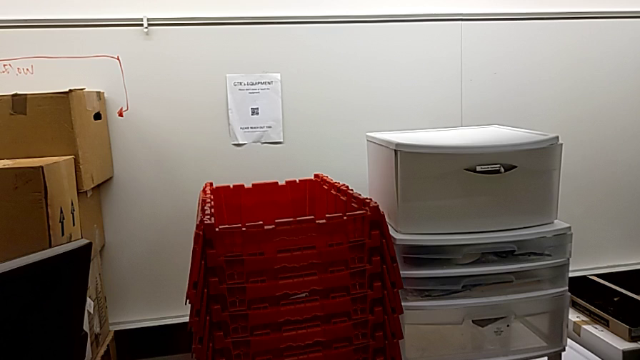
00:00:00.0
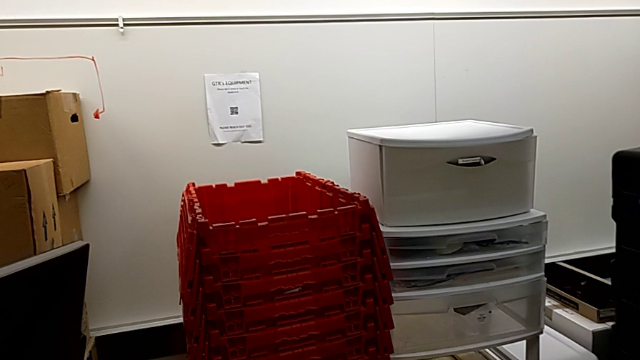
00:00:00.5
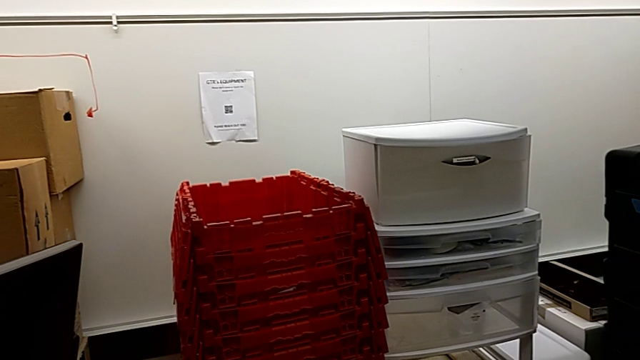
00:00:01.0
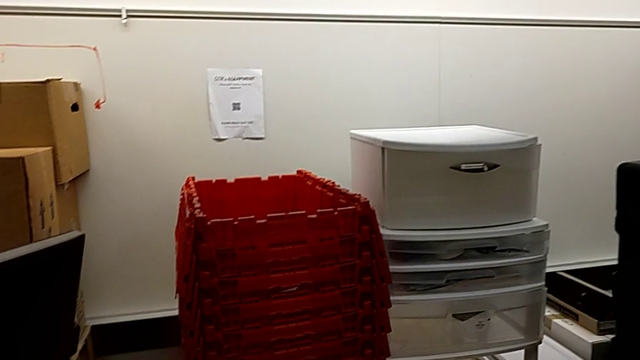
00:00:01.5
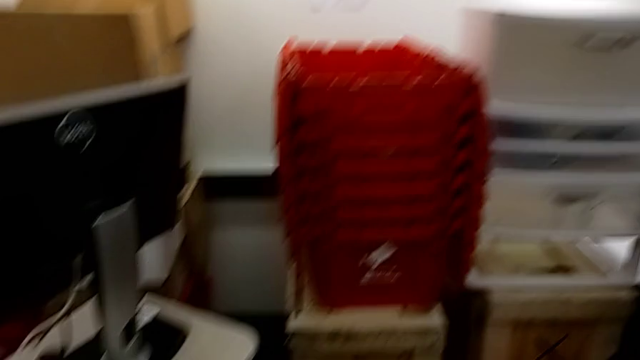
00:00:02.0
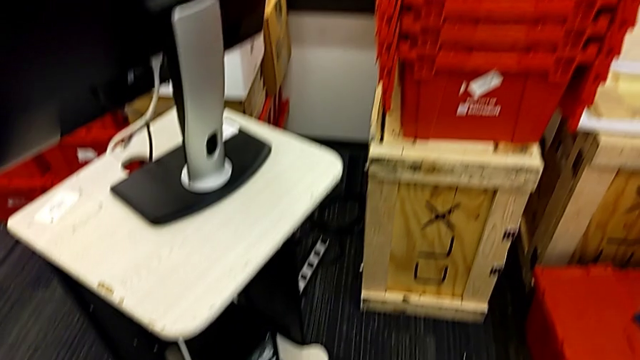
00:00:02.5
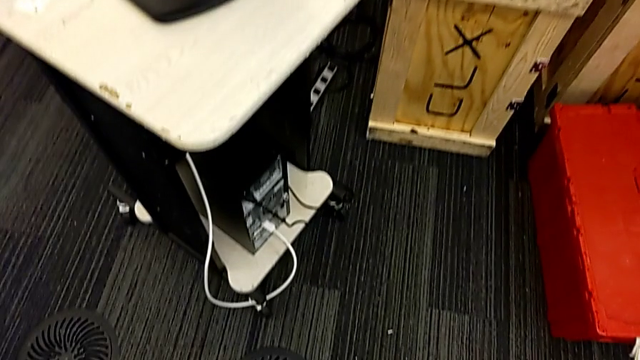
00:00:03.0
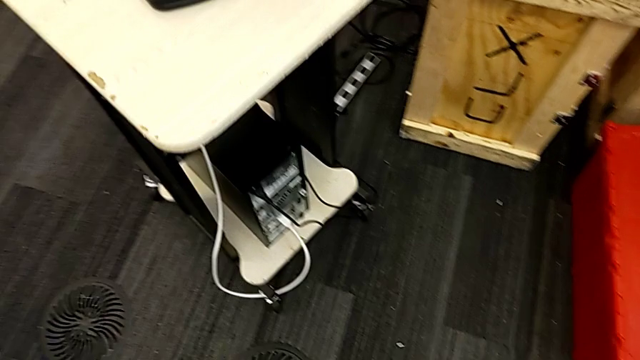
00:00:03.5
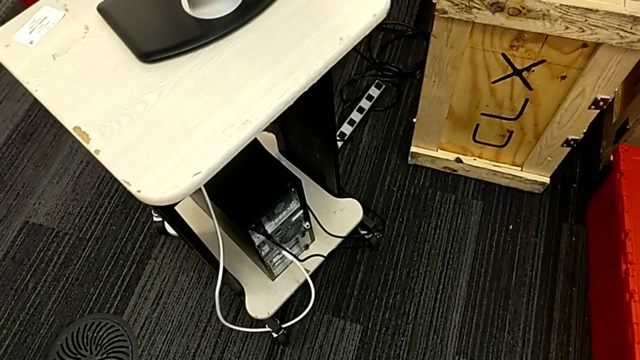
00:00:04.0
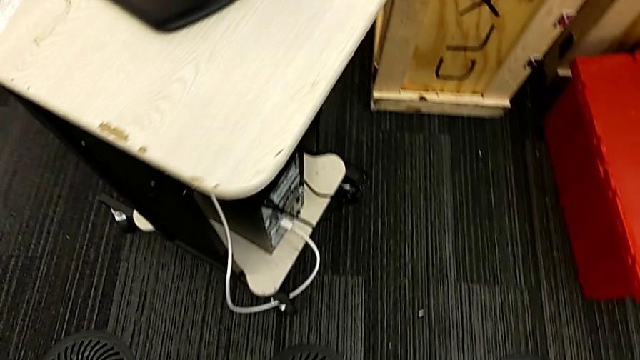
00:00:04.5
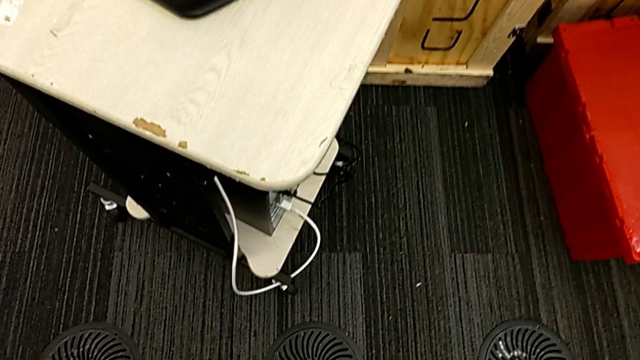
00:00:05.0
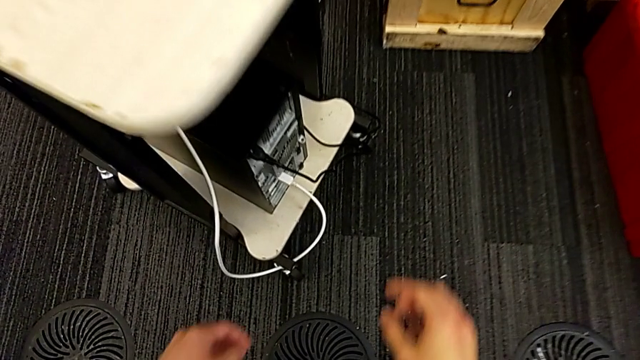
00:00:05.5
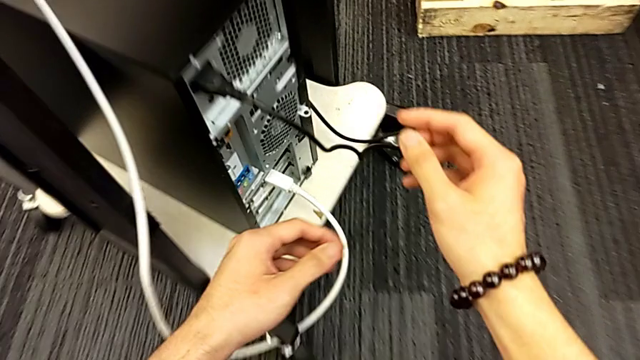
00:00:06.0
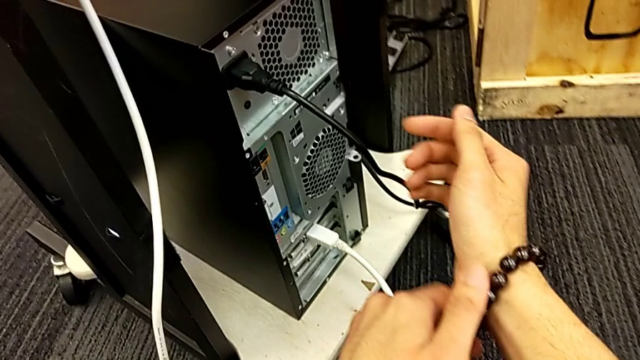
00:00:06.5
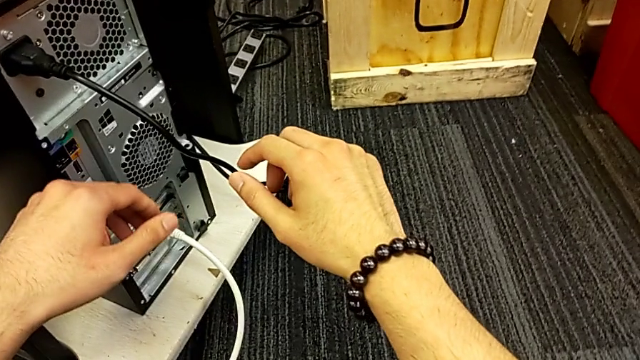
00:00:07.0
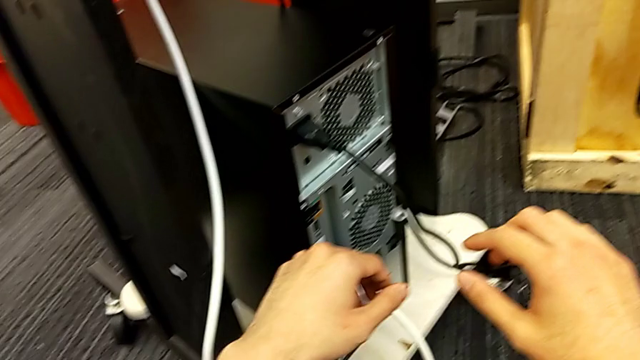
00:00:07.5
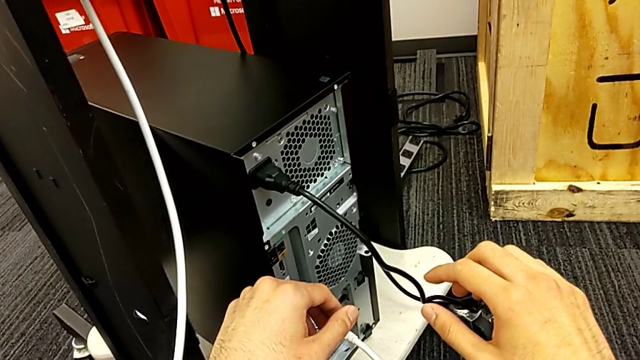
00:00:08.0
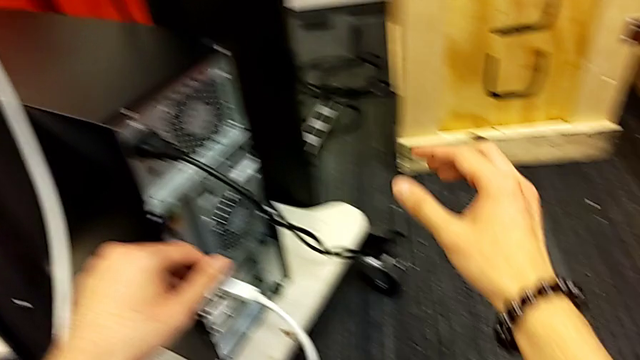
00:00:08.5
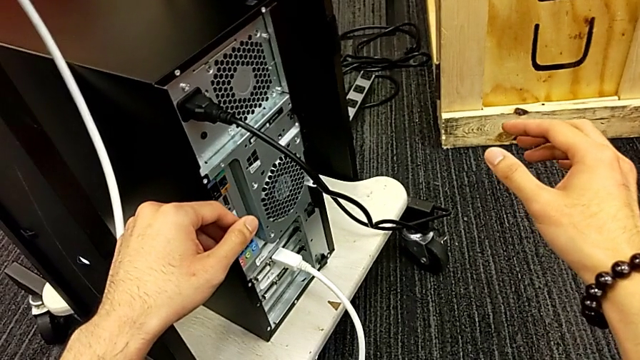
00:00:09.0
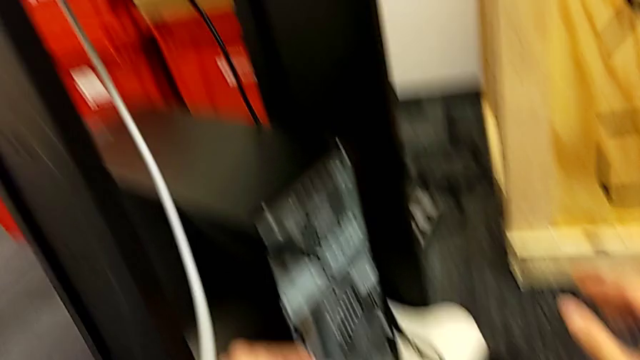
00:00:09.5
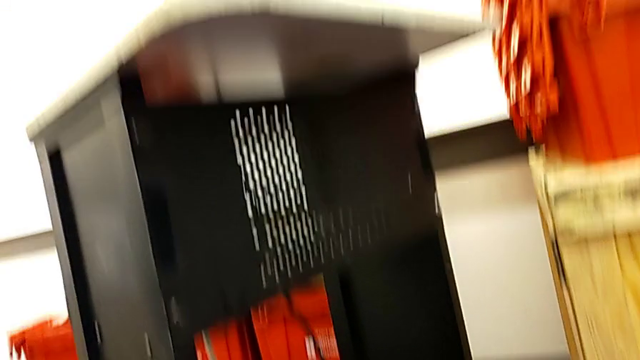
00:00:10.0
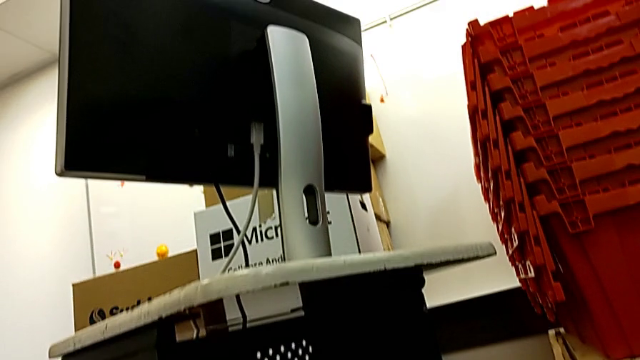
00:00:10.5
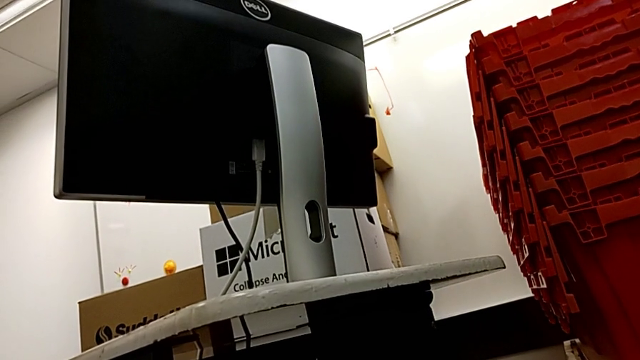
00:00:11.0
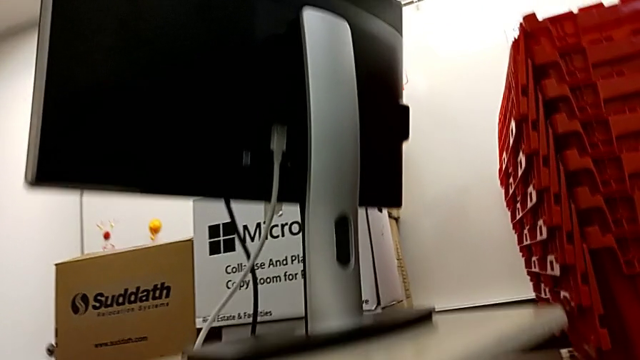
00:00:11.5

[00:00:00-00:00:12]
The camera wearer is unplugging the HDMI cable and its power supply.

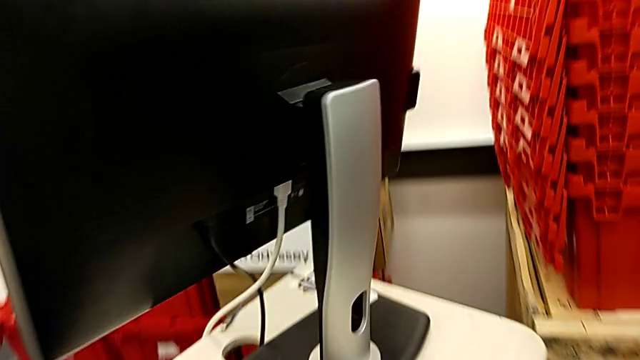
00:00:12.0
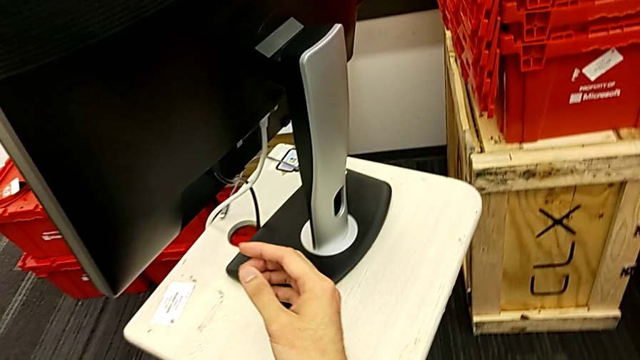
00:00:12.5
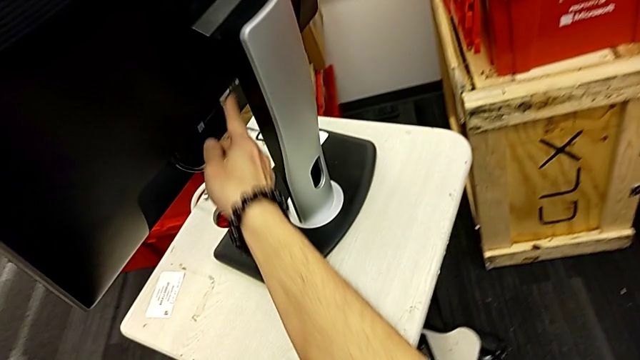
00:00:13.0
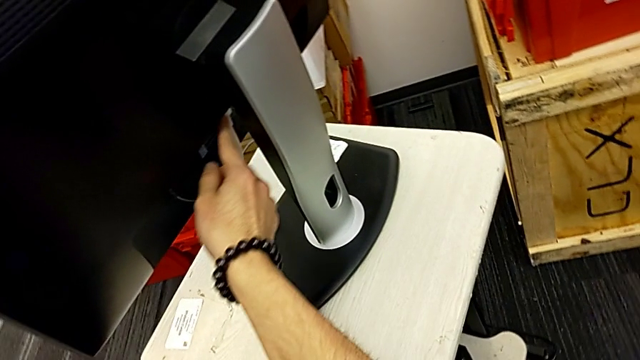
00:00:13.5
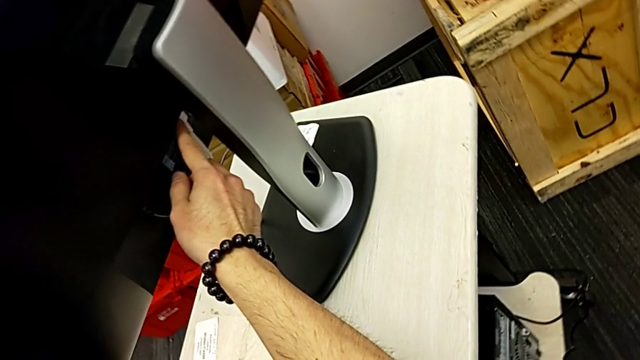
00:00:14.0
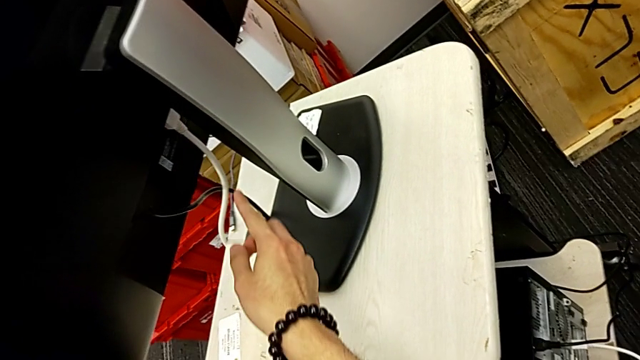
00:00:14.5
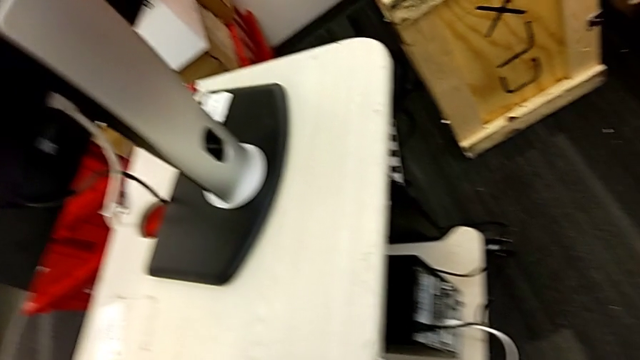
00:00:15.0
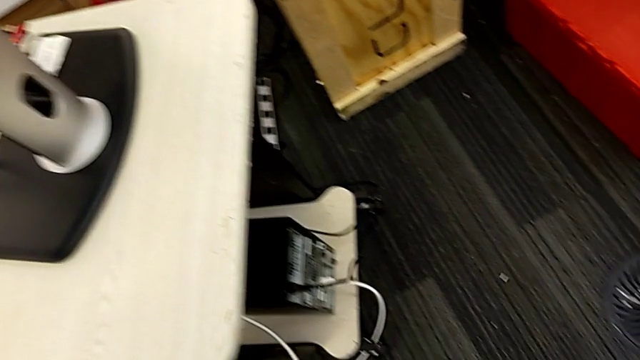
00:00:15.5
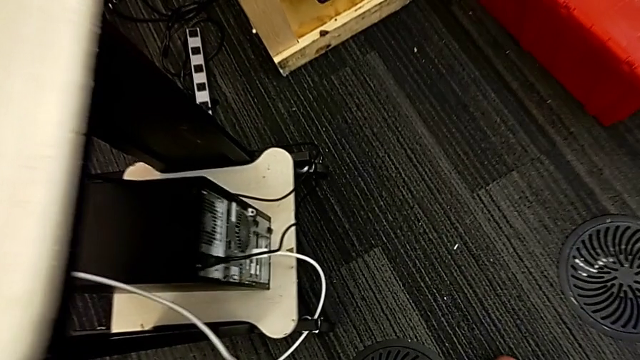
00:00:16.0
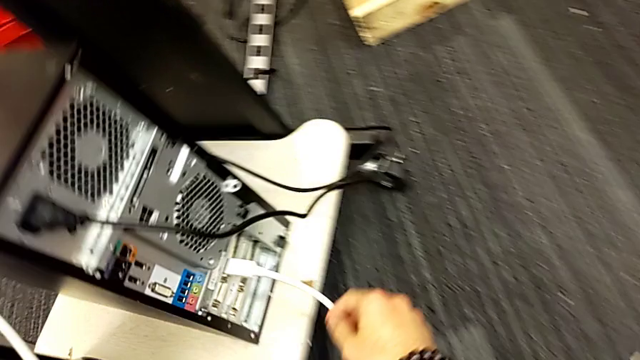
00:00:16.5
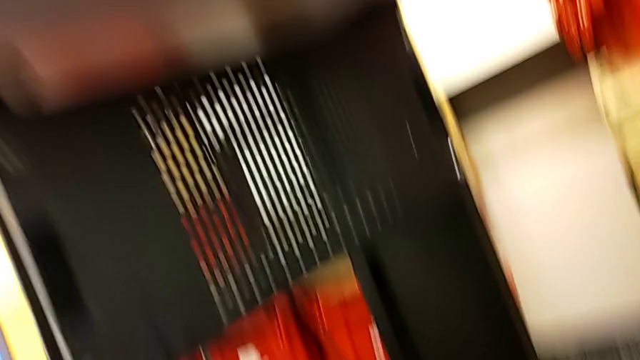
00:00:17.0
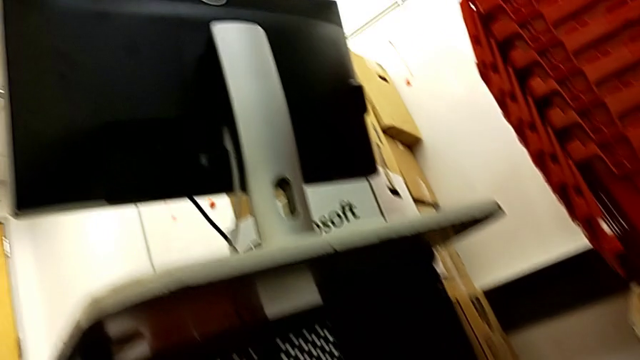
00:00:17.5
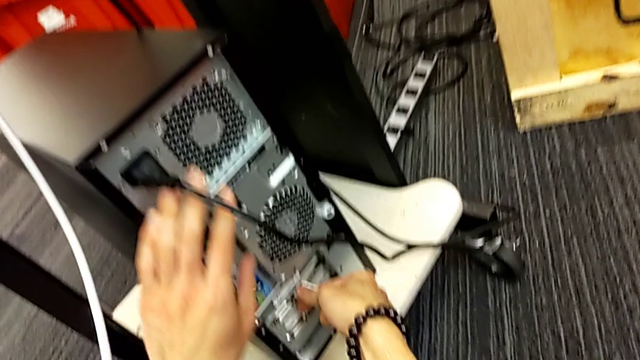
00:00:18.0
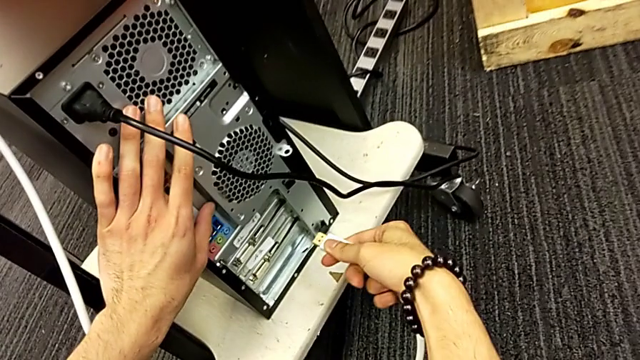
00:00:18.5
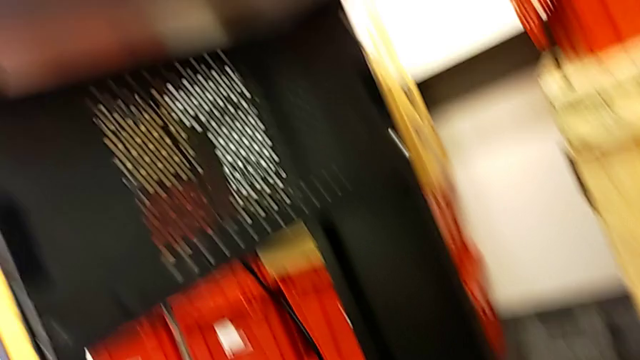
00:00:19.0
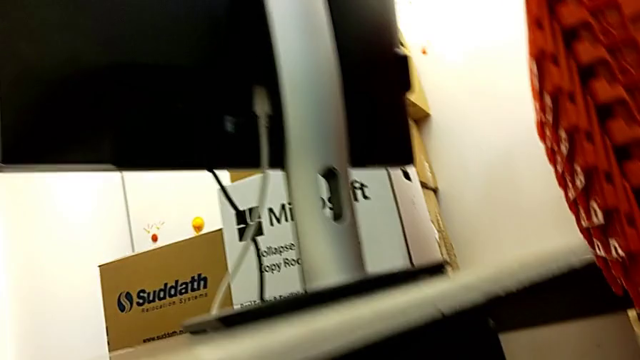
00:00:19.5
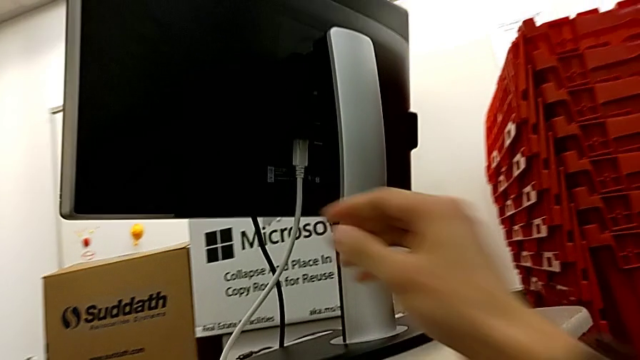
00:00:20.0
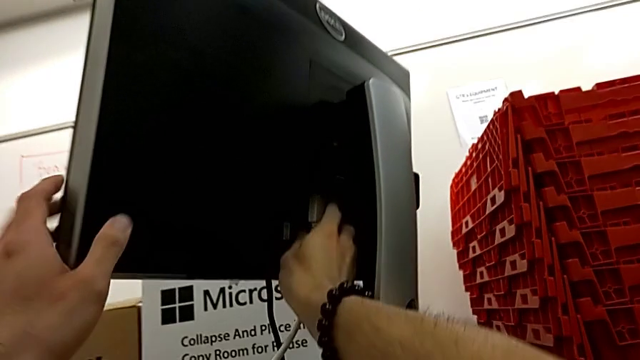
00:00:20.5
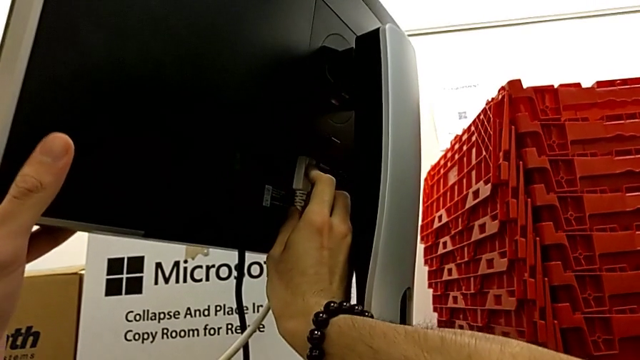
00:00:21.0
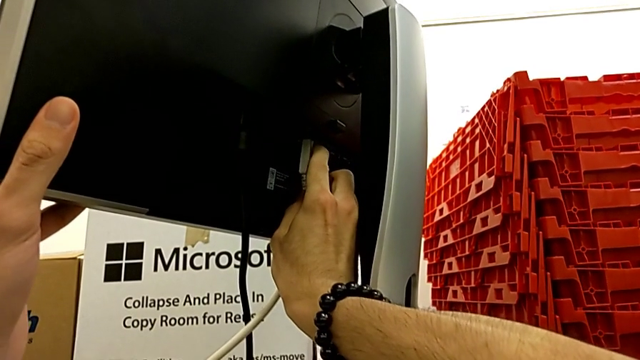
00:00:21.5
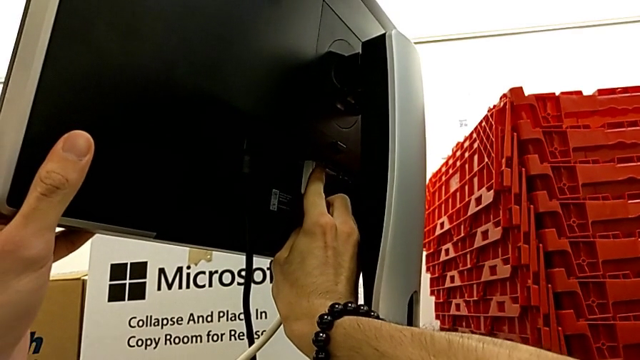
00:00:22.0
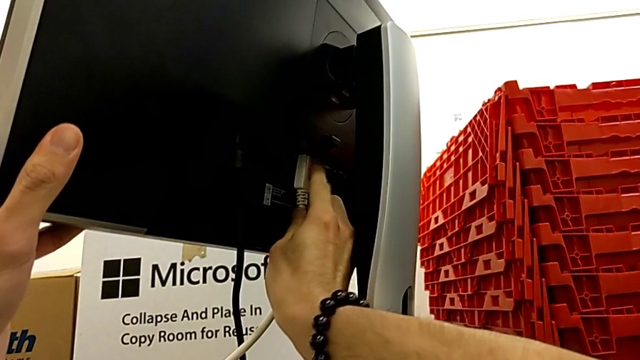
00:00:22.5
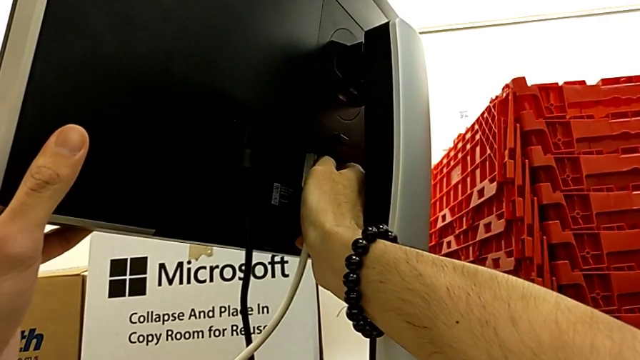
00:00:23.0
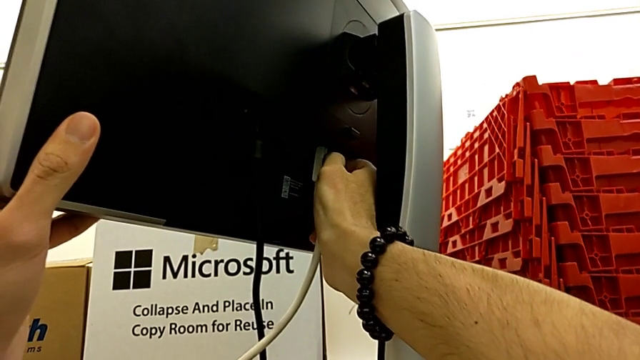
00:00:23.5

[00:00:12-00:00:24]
The camera wearer is unplugging the HDMI cable and its power supply. They touch the button, withdraw the HDMI cable and begin to withdraw it.
